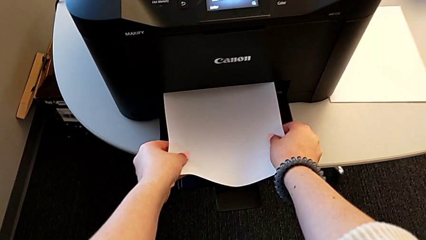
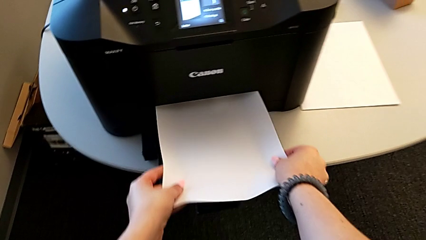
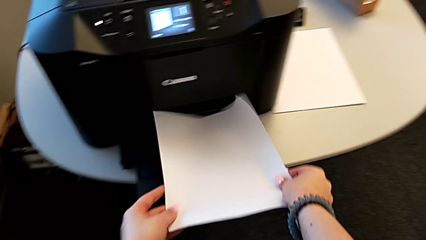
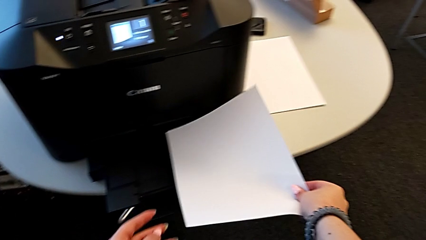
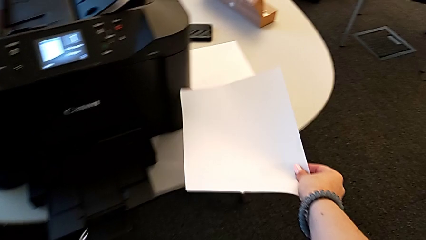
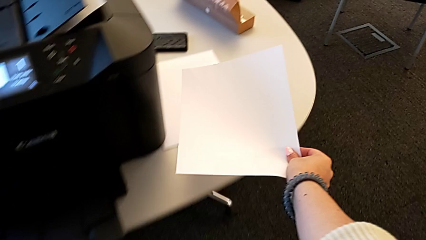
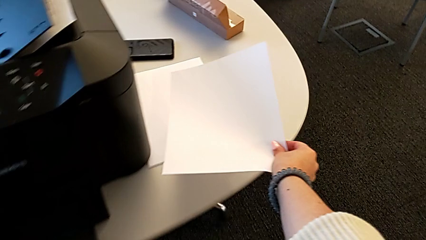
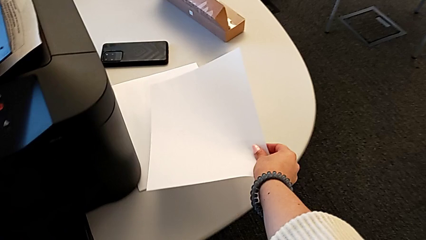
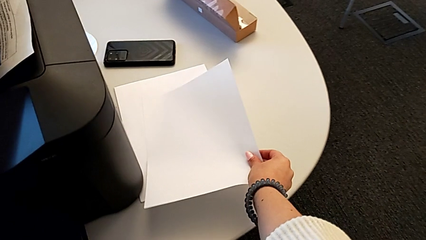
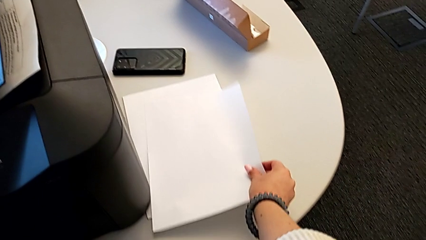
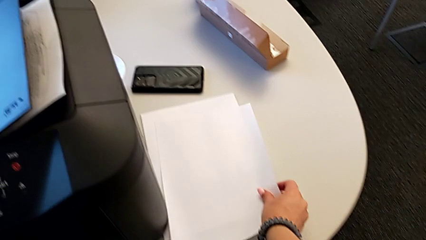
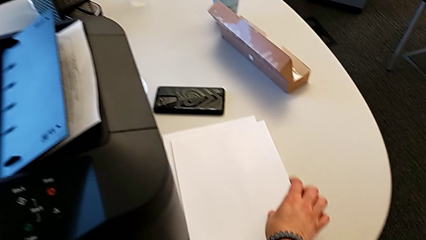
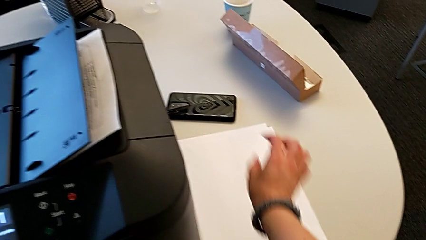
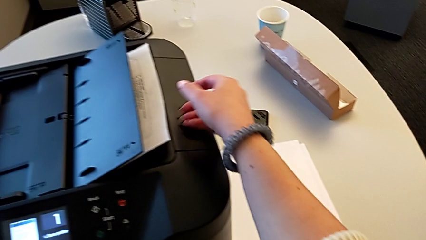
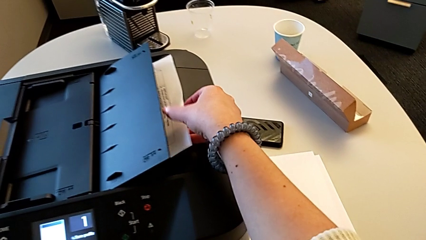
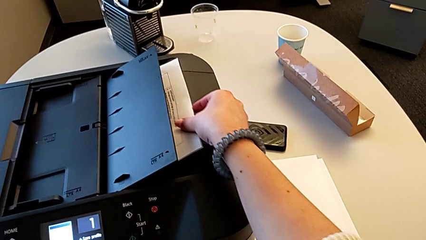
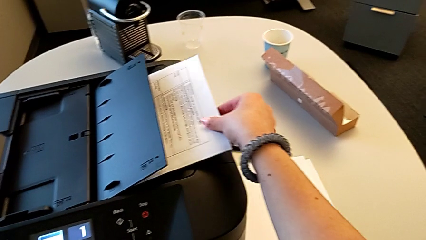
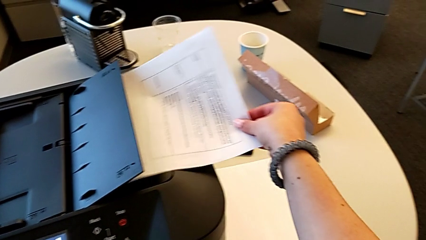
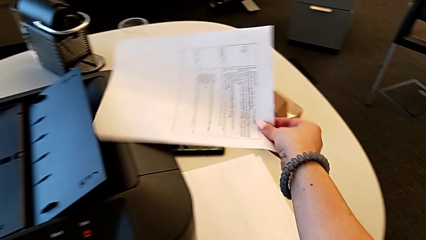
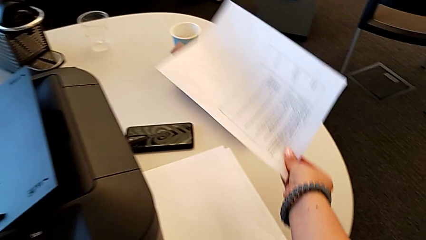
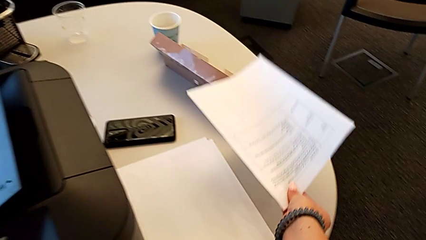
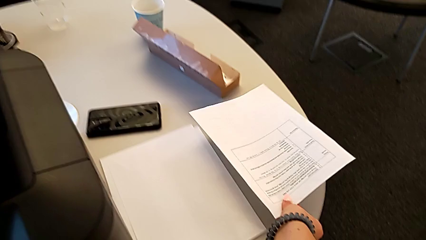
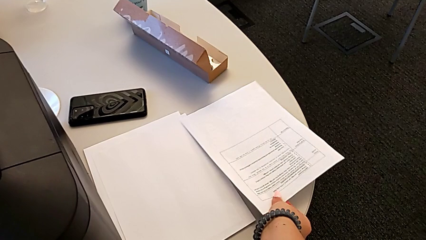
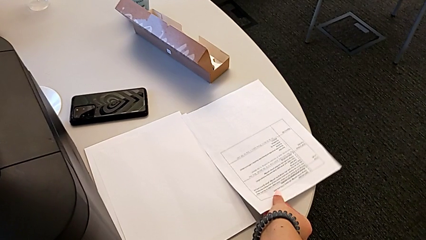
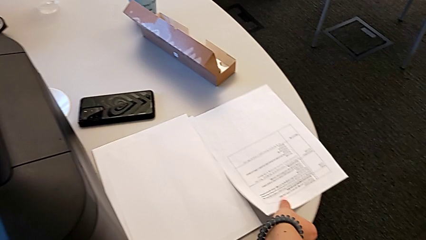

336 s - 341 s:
The camera wearer is copying. They place the copy, grab the paper stack and place the paper stack.

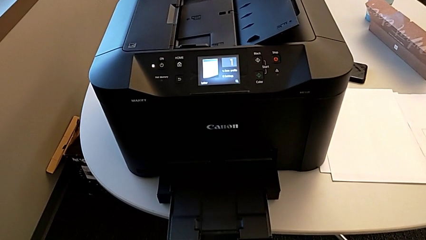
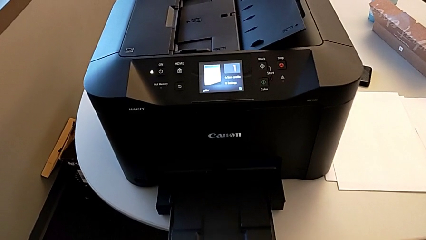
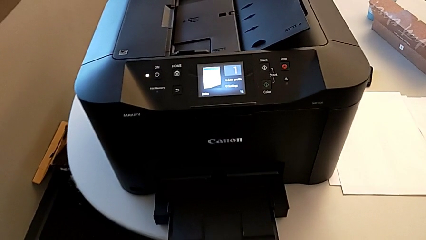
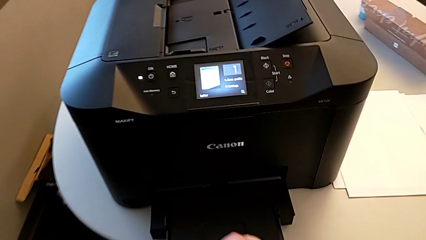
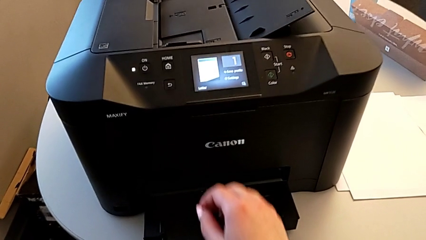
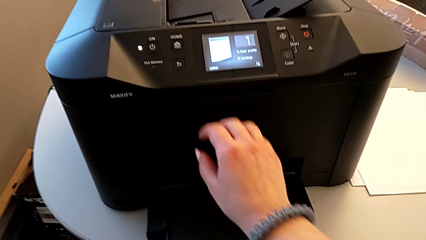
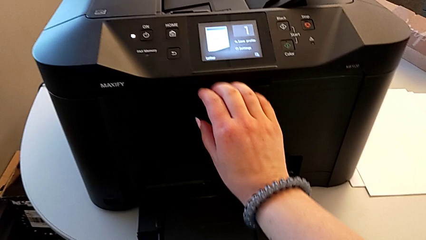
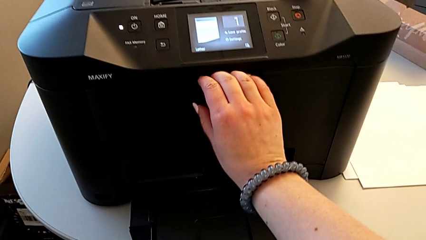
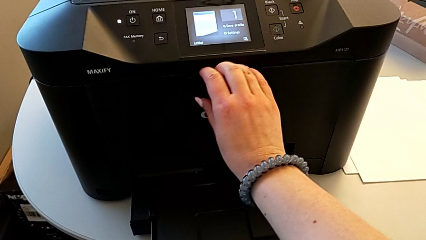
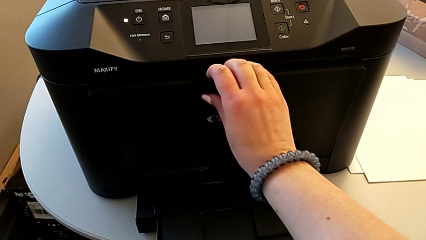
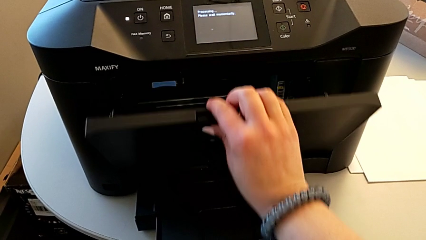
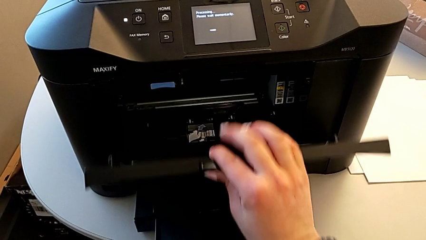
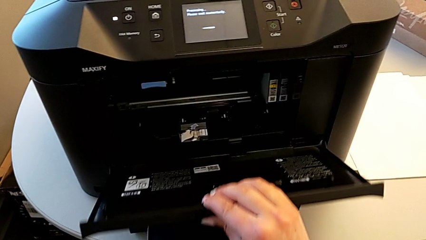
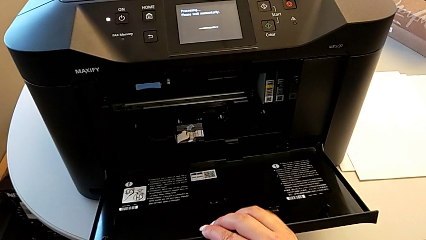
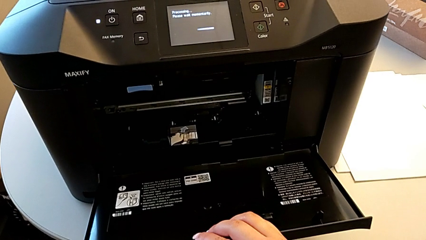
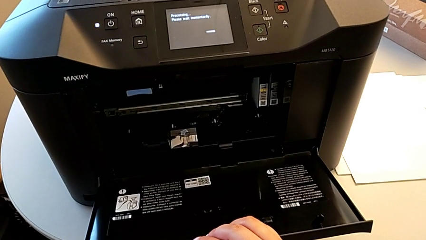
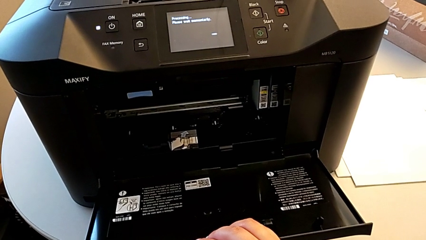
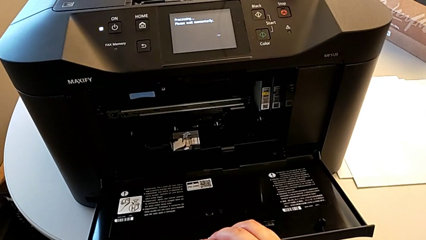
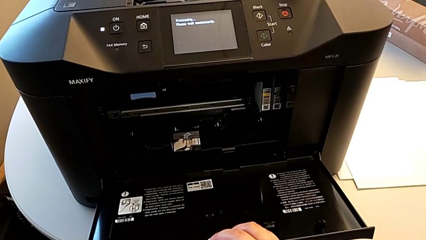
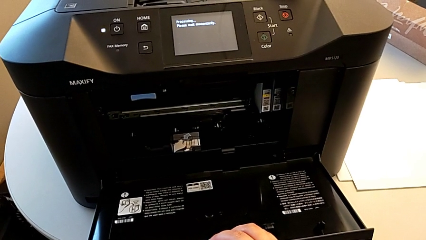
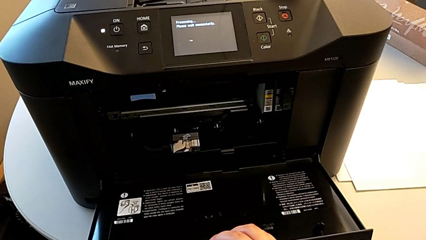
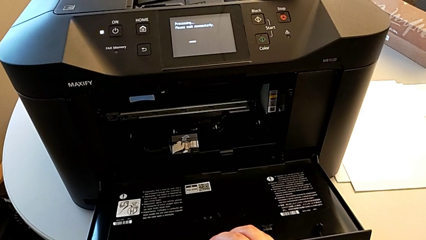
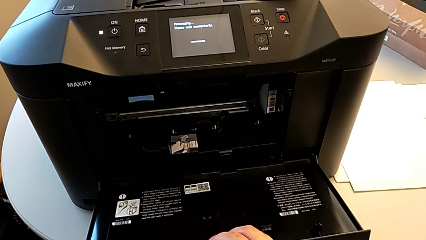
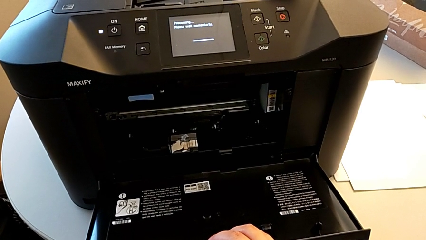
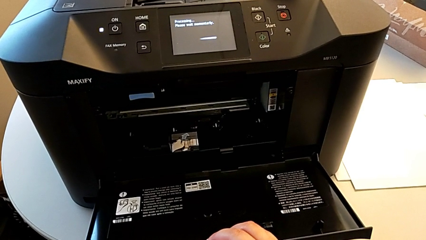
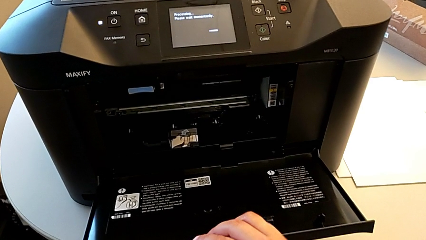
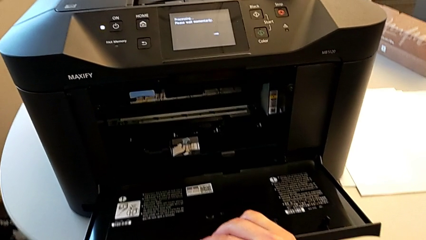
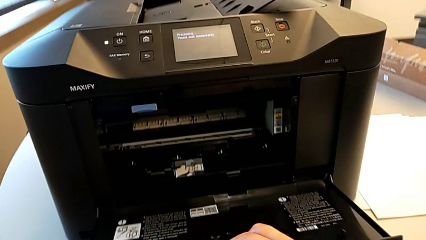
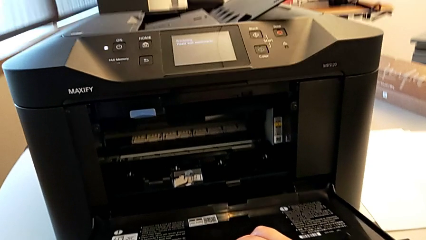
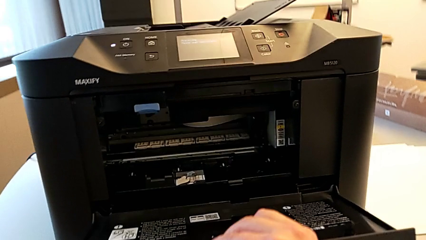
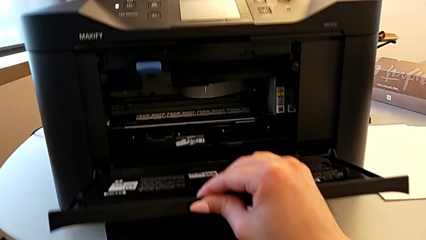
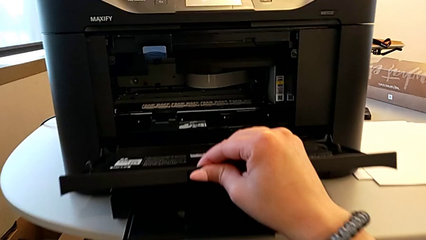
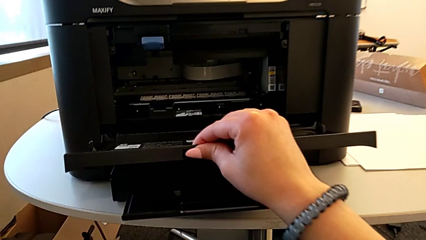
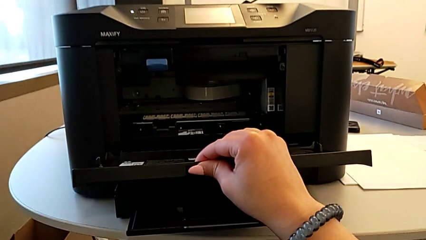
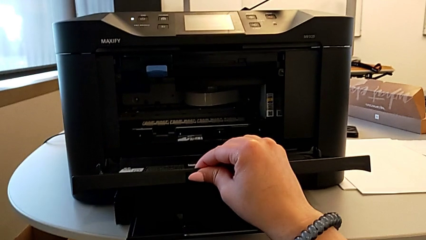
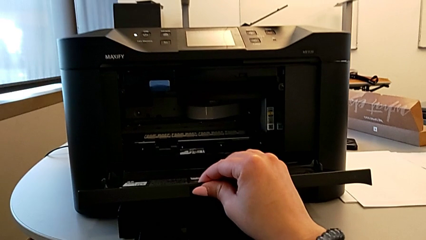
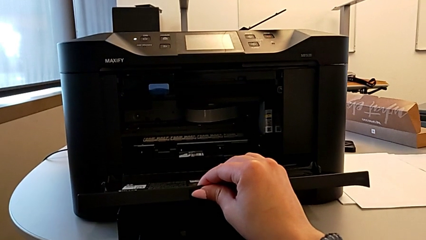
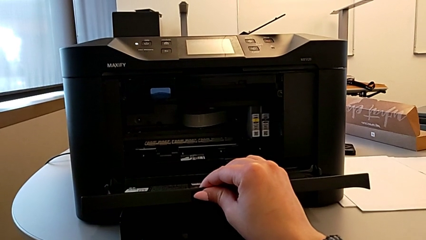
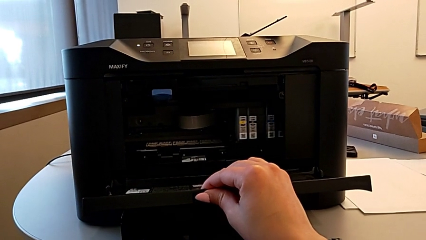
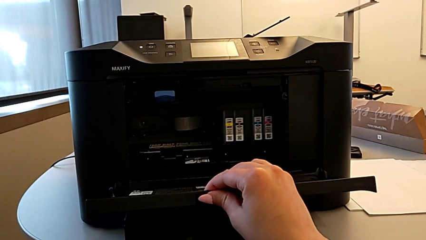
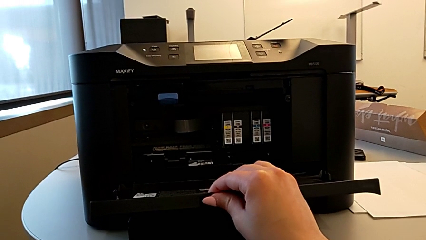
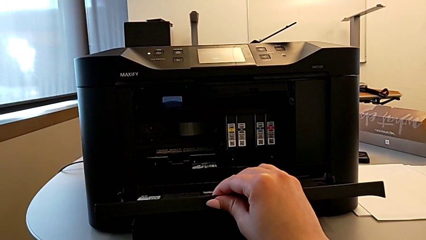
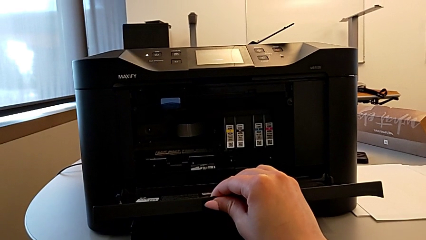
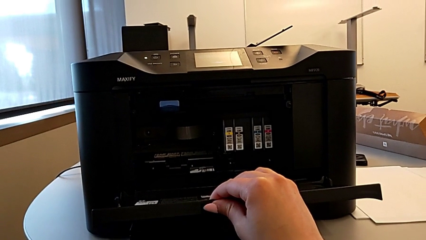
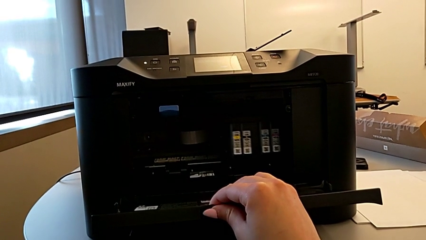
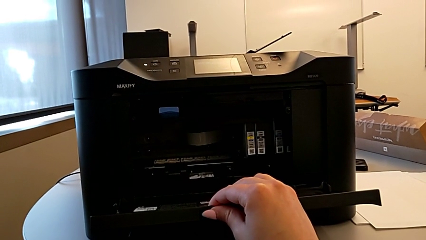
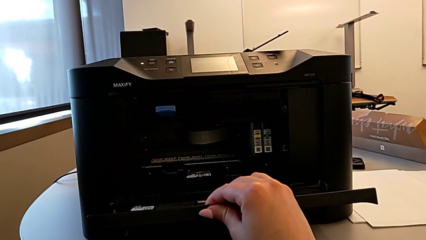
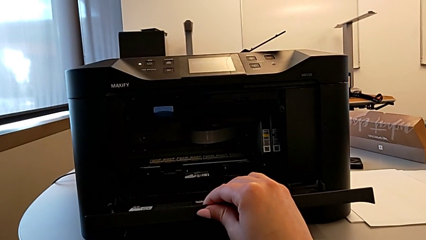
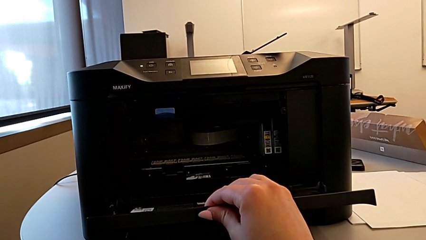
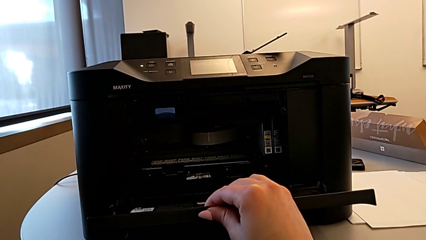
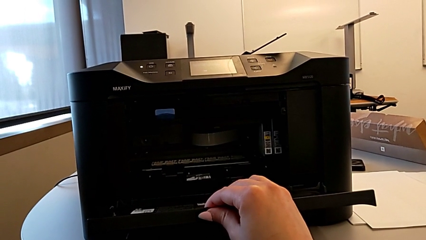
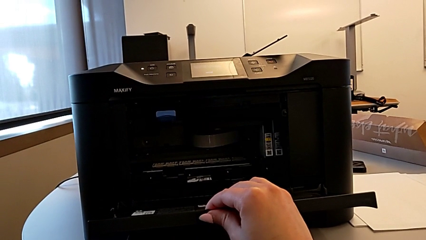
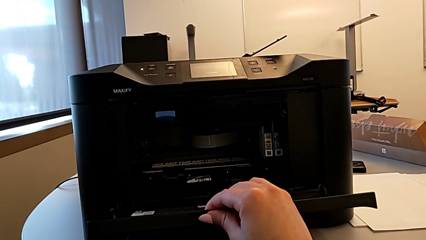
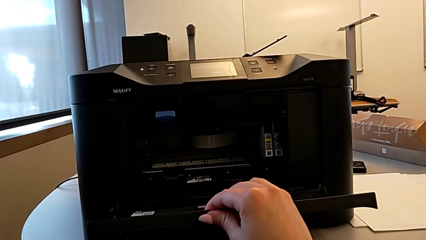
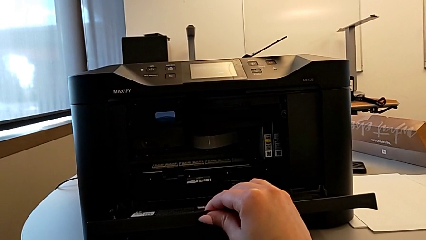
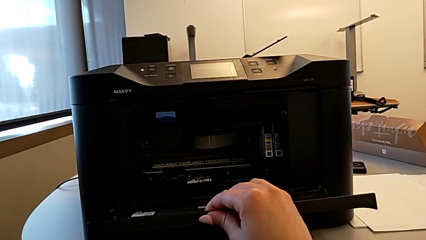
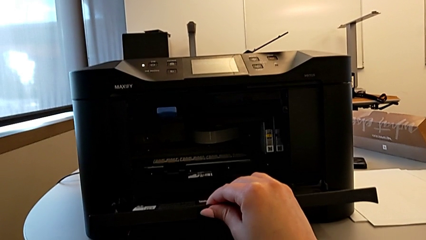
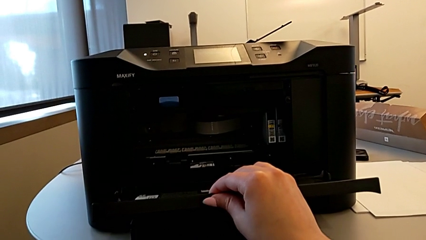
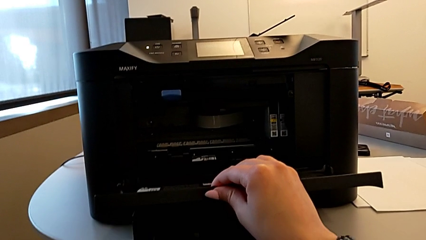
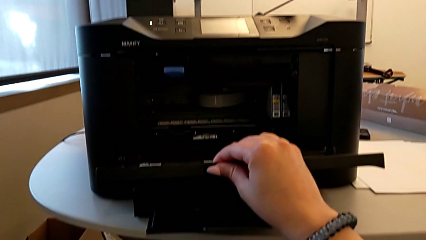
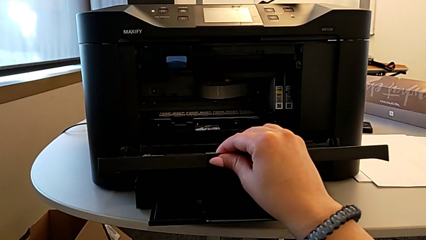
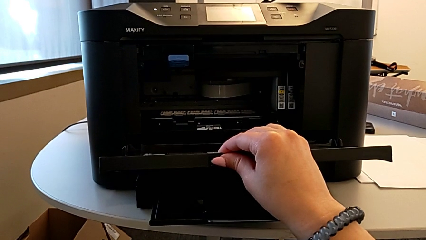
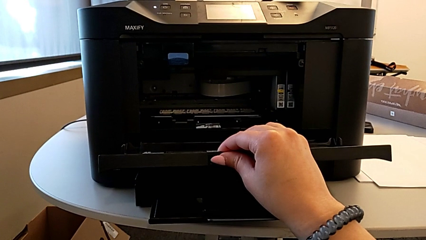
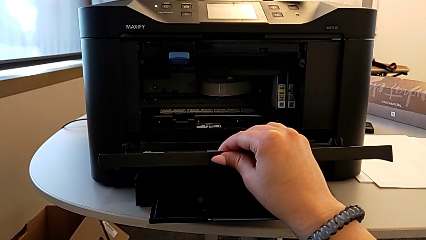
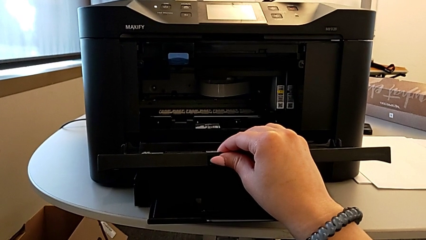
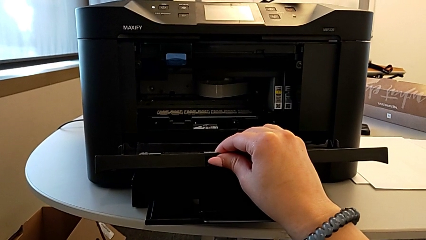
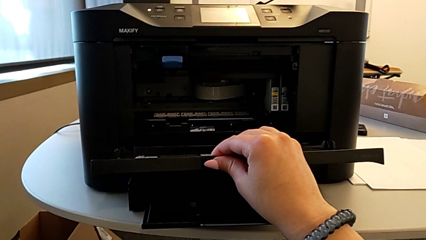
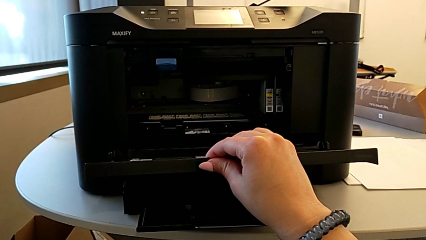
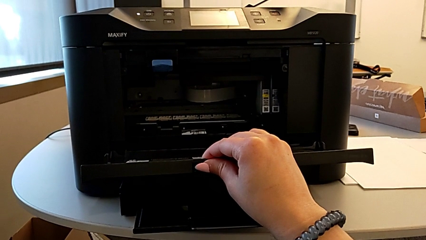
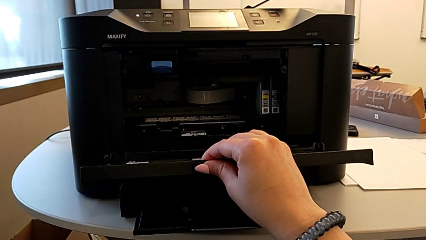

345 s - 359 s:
The camera wearer is opening the gate of the cartridge. They open the cartridge gate and begin to grab it.
